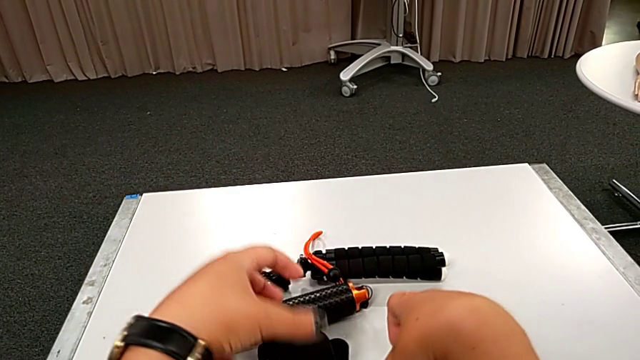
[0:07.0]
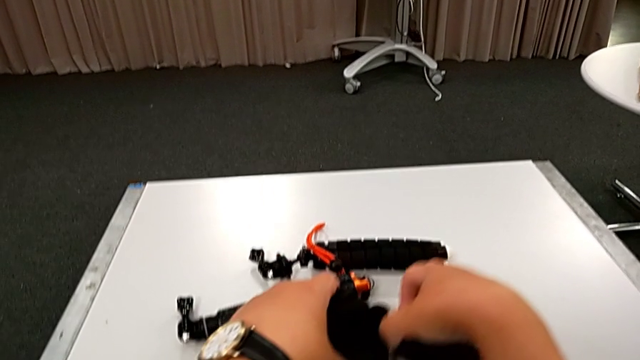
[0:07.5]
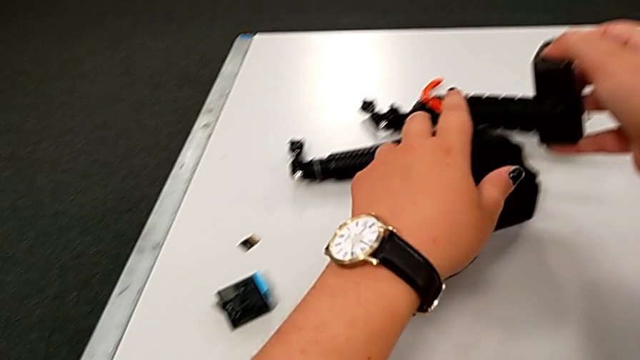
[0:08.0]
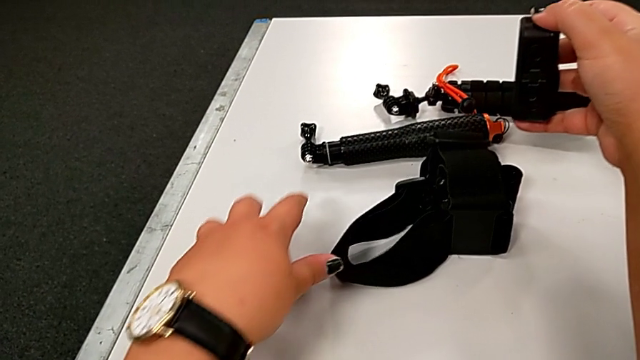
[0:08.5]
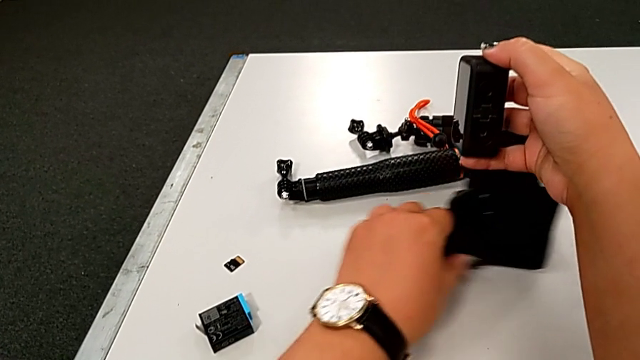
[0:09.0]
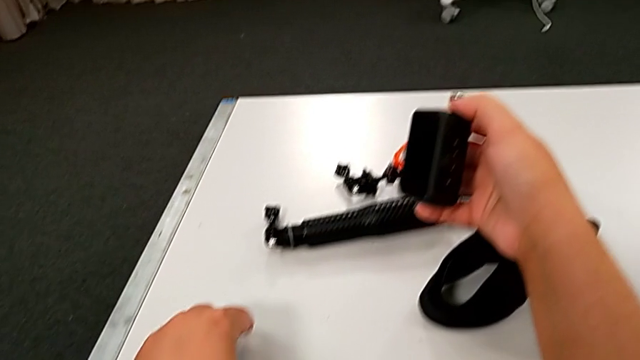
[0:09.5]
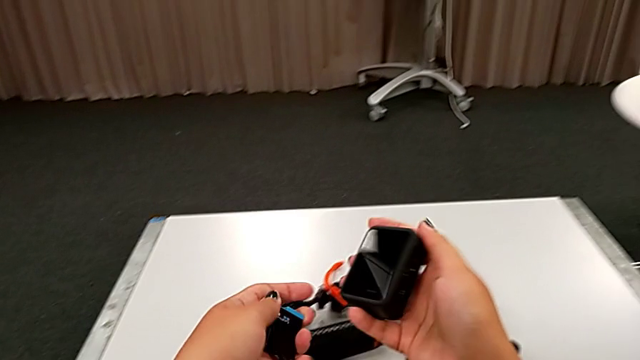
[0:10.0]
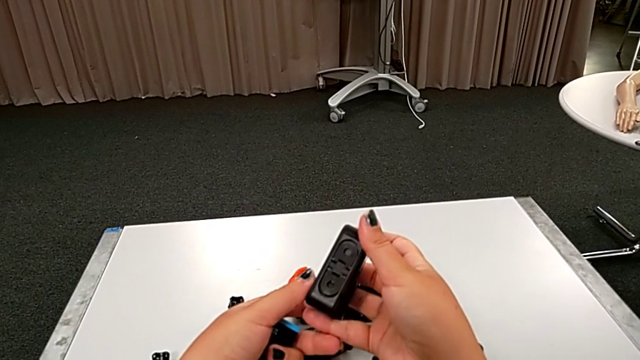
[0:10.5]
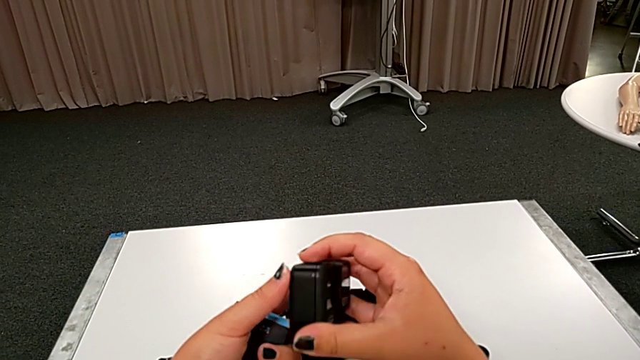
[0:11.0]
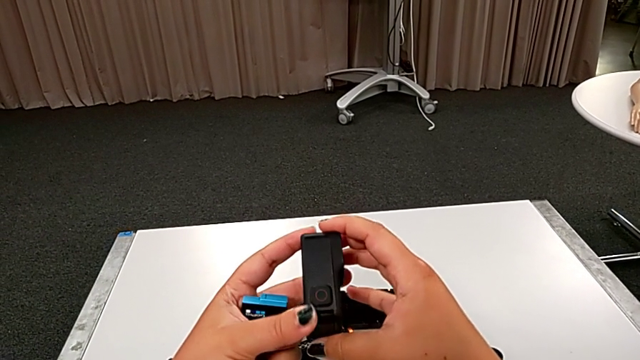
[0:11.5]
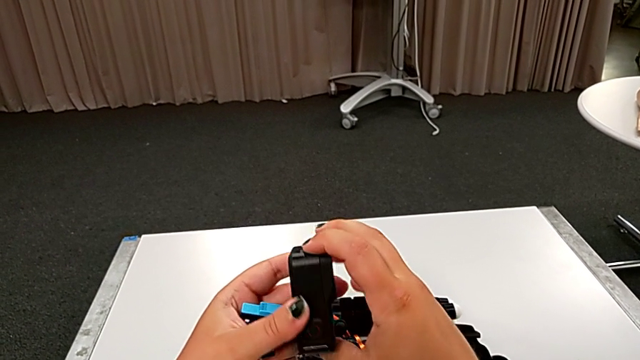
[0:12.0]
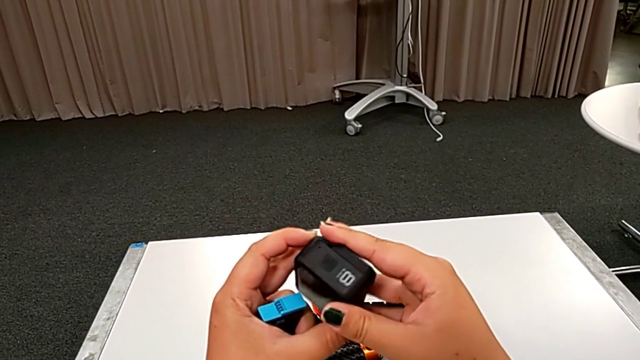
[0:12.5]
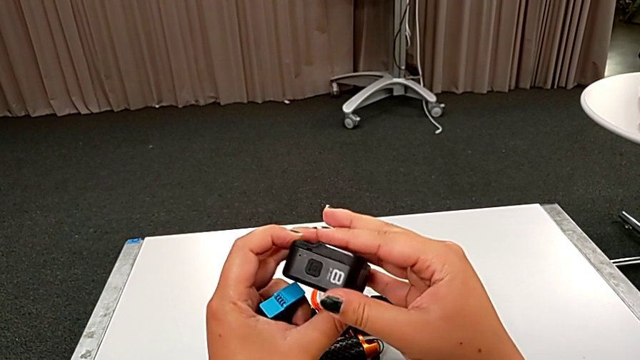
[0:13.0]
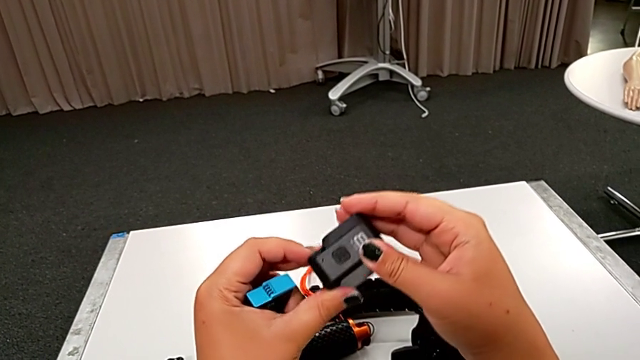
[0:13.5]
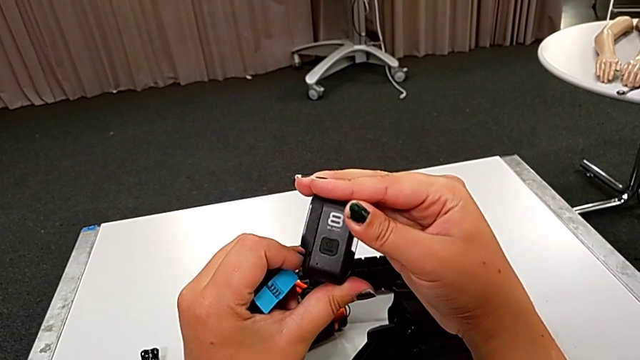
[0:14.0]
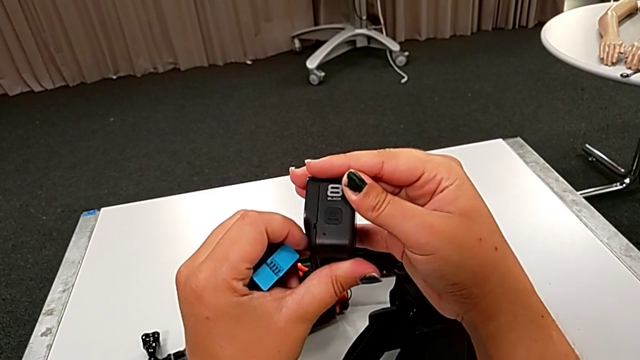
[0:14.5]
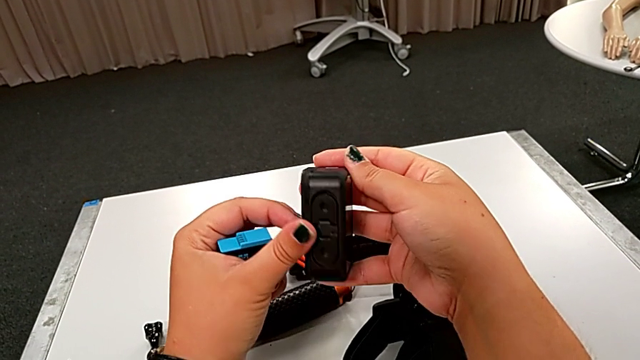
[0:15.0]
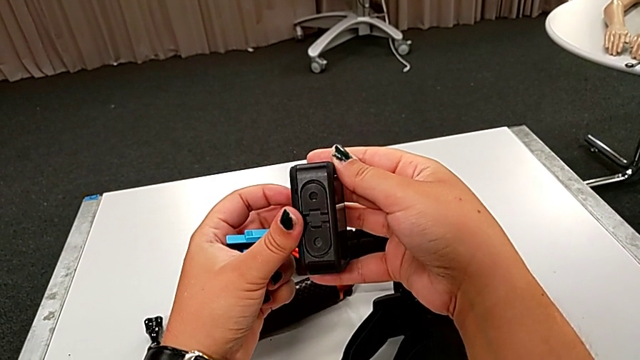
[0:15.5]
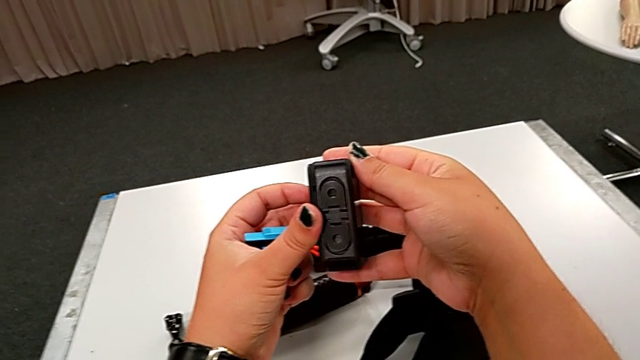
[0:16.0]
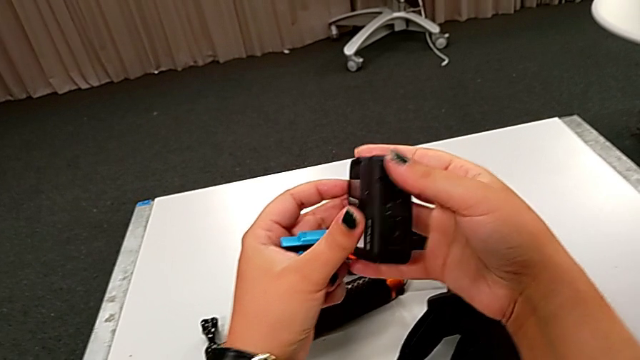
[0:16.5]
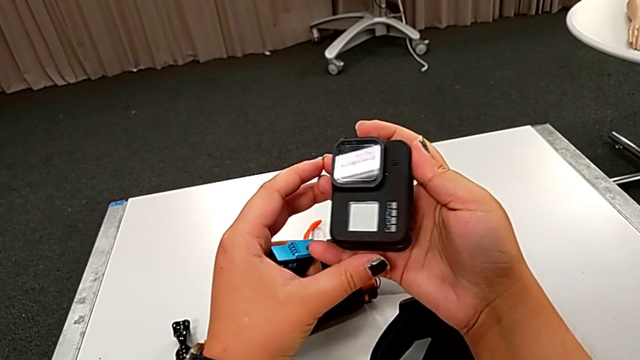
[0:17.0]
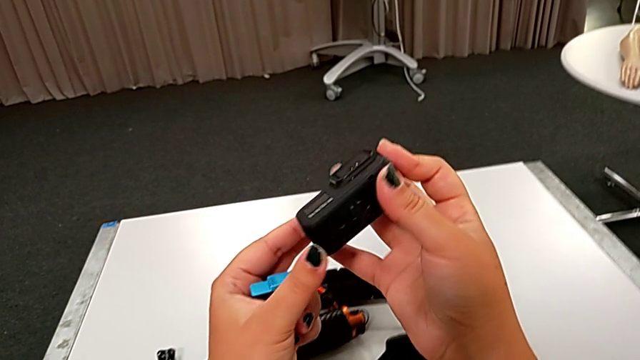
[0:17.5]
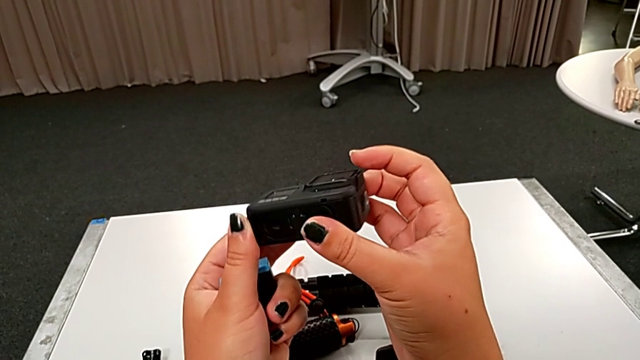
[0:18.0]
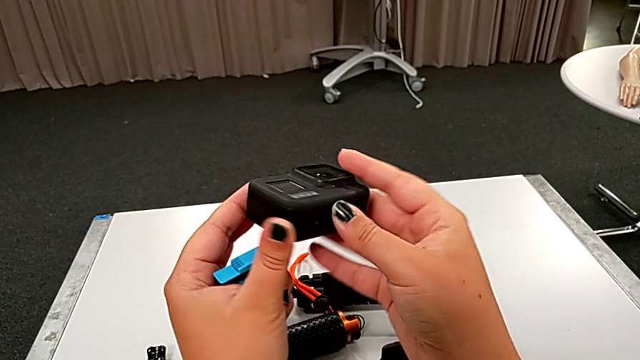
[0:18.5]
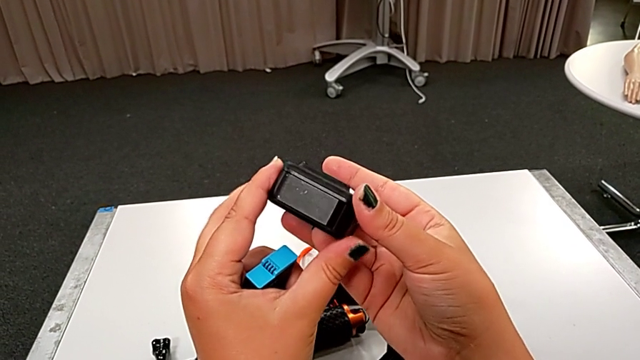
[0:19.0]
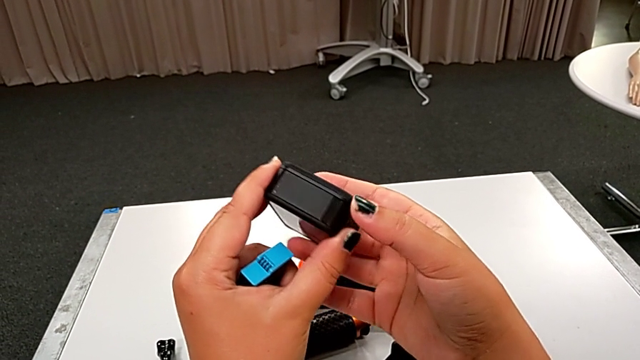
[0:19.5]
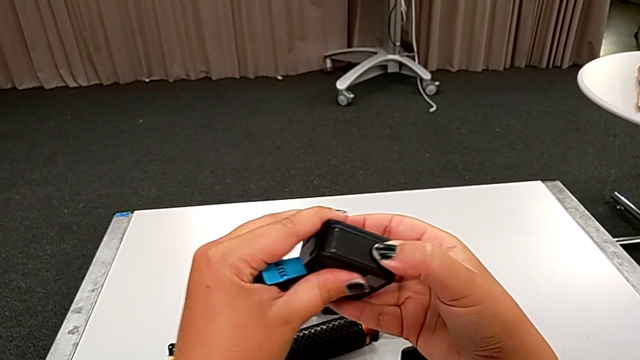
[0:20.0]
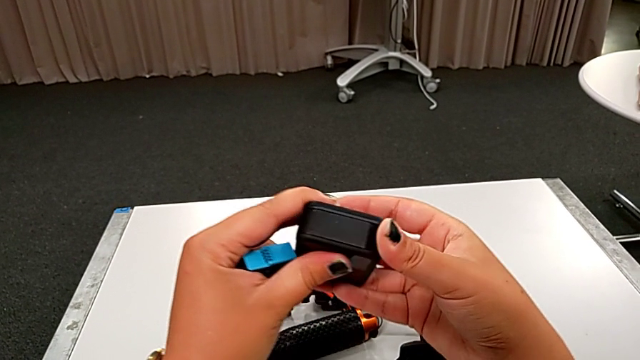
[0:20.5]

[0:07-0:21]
The camera wearer is changing the battery of the GoPro. They grab the black GoPro, inspect the rectangular GoPro and push the black battery door.

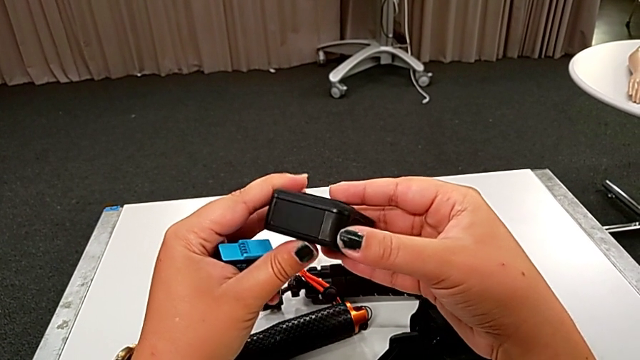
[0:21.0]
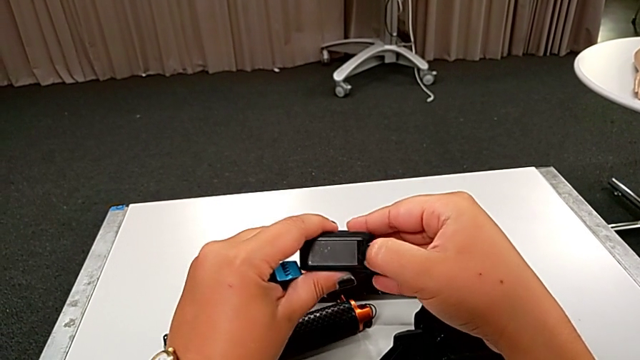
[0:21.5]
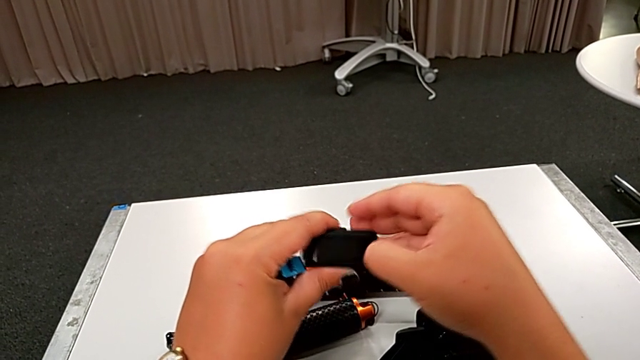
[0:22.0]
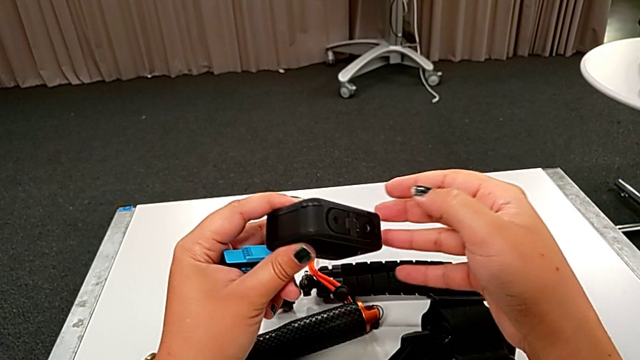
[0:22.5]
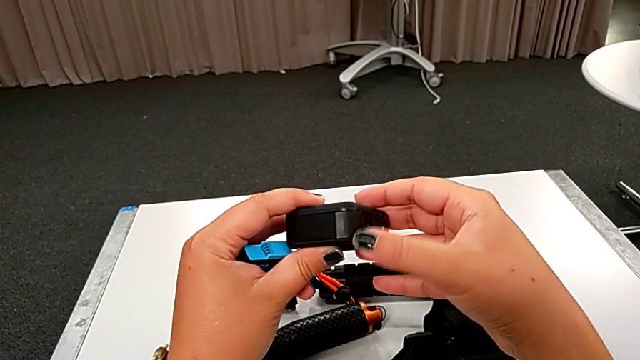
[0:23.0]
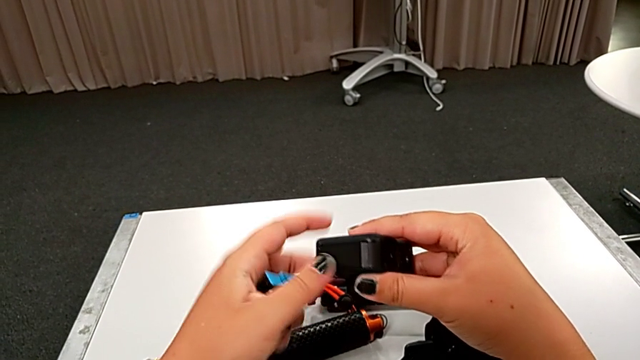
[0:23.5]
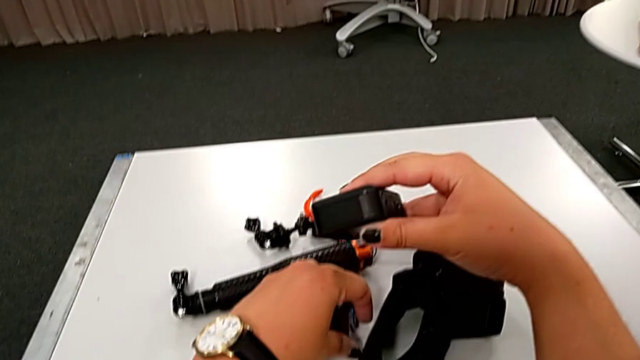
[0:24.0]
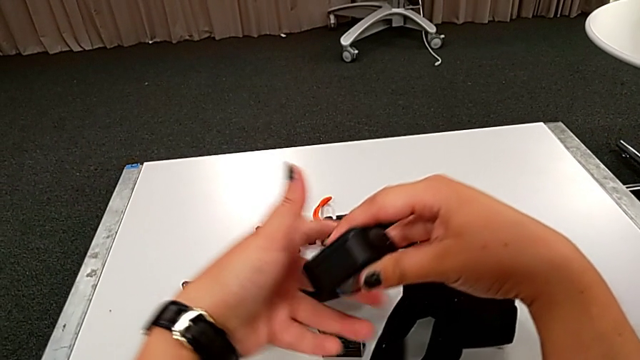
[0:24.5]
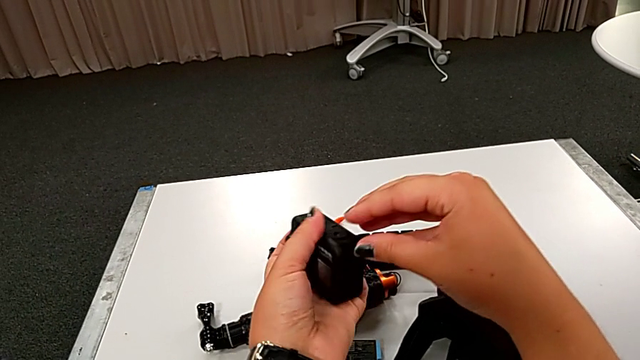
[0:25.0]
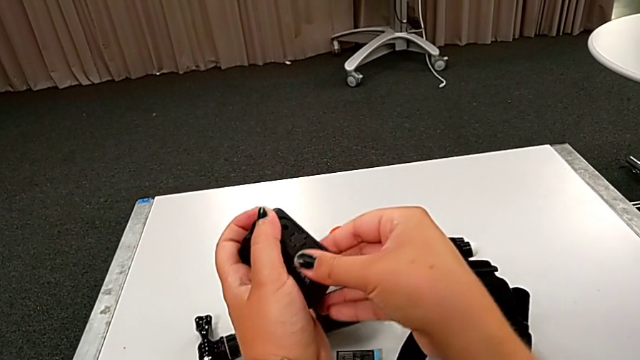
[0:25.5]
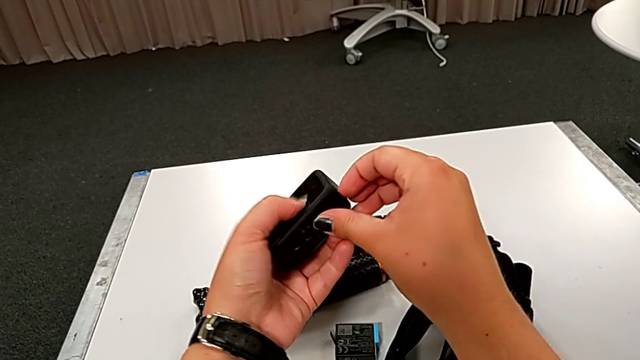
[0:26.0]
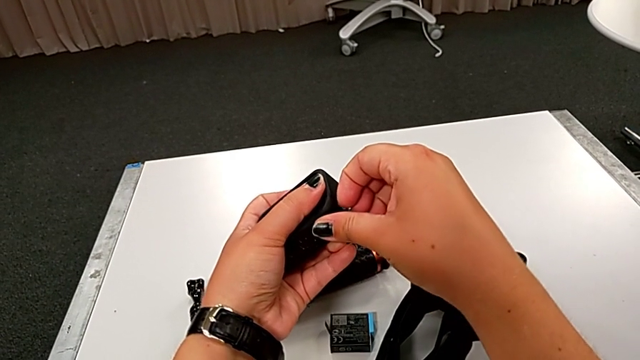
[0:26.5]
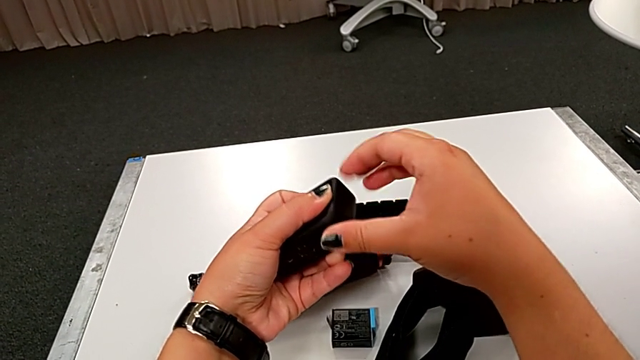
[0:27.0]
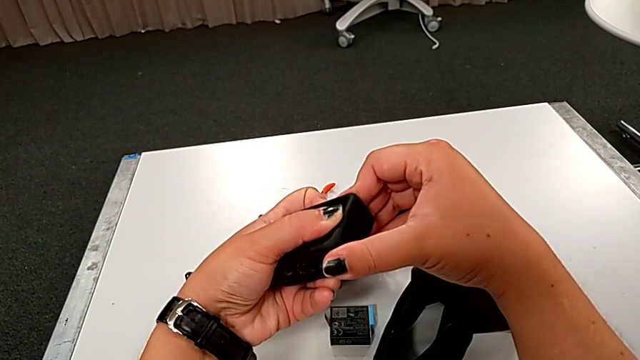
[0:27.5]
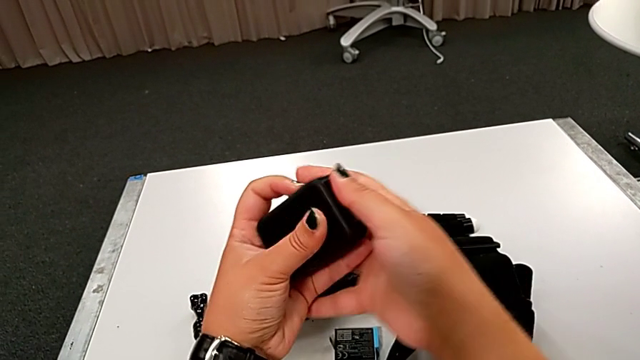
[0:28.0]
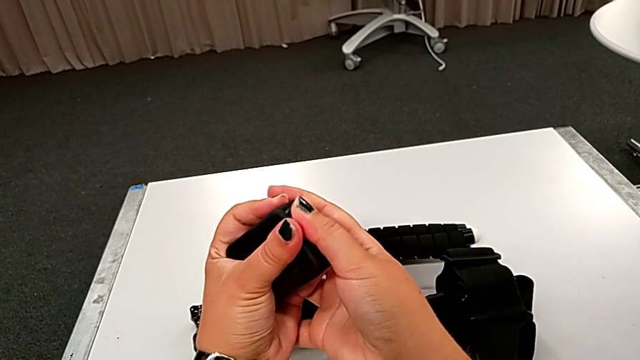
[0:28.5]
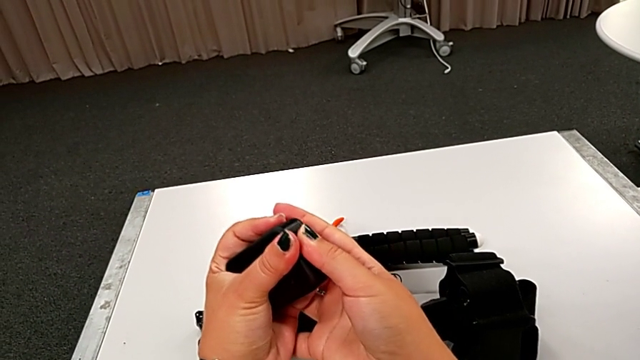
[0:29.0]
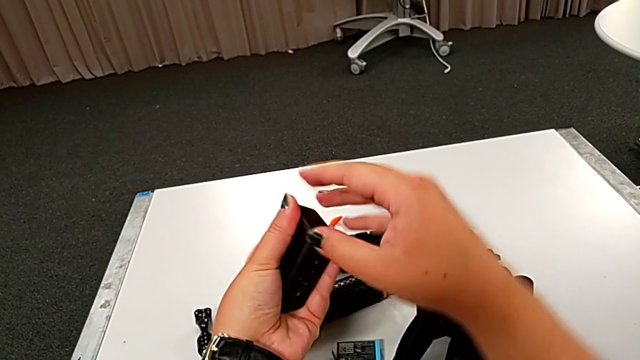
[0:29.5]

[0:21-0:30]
The camera wearer is changing the battery of the GoPro. They place the rectangular battery and begin to pull the black battery door.
